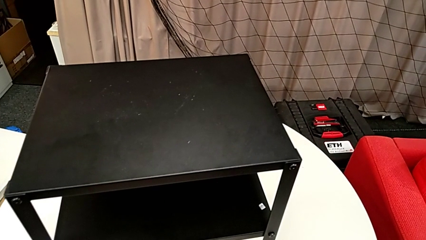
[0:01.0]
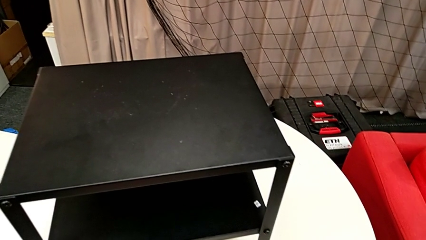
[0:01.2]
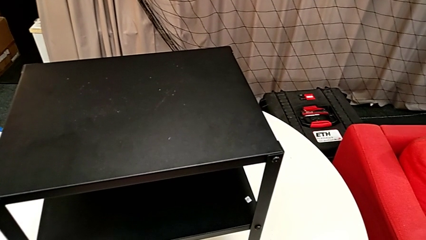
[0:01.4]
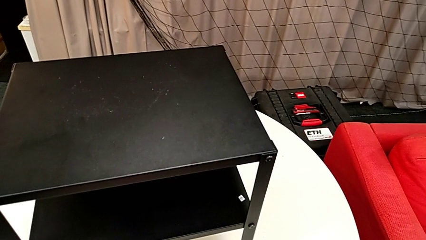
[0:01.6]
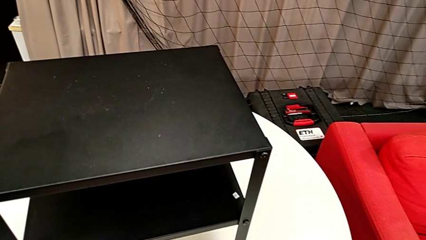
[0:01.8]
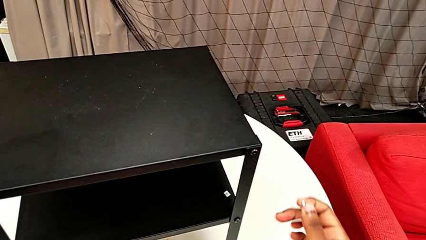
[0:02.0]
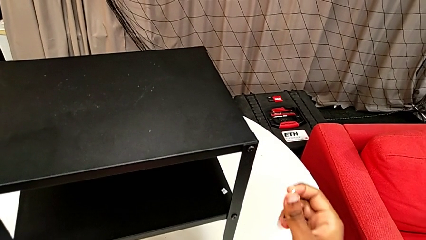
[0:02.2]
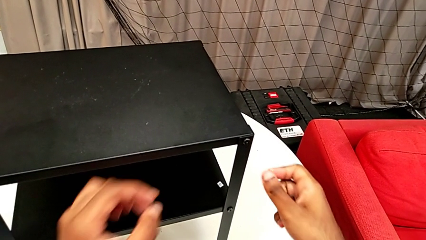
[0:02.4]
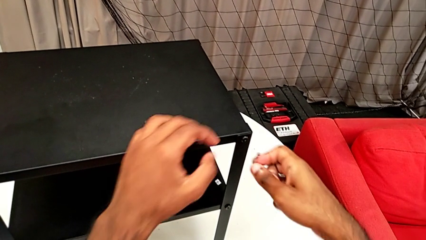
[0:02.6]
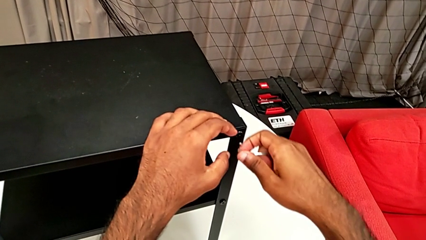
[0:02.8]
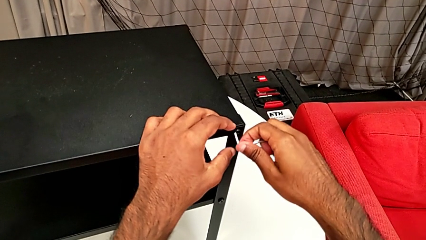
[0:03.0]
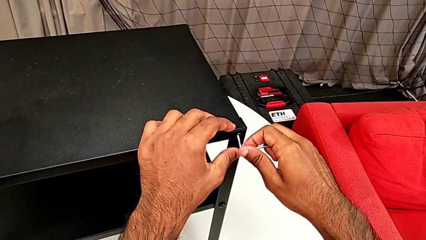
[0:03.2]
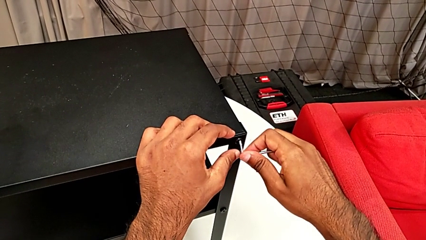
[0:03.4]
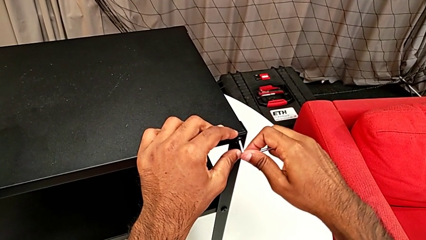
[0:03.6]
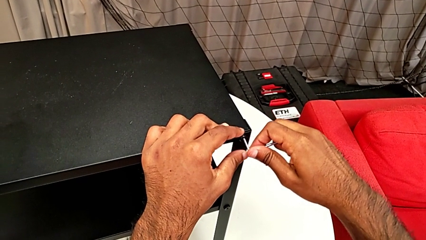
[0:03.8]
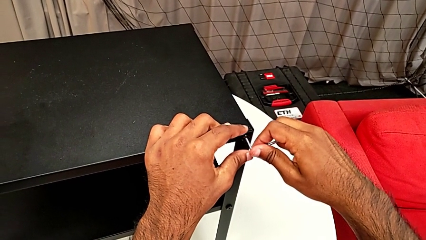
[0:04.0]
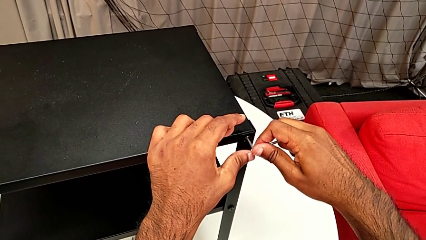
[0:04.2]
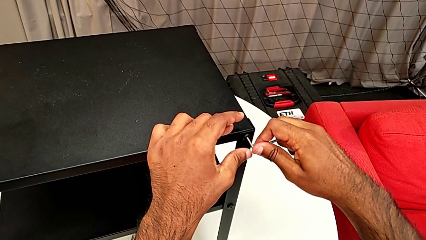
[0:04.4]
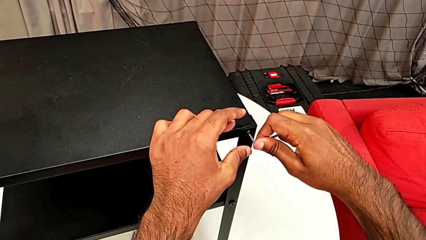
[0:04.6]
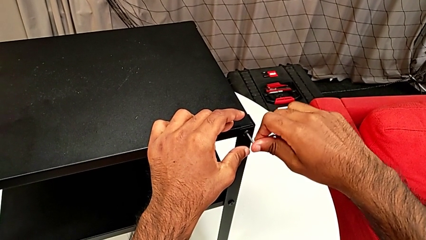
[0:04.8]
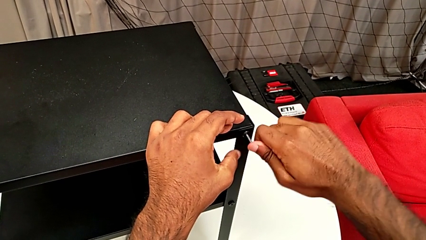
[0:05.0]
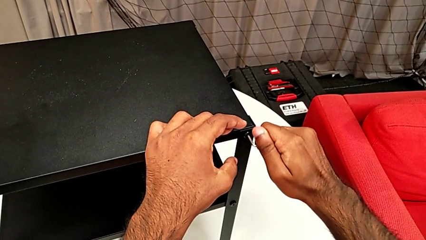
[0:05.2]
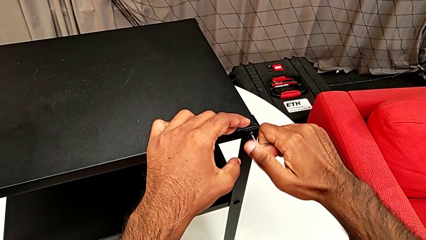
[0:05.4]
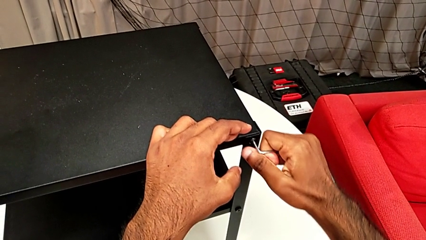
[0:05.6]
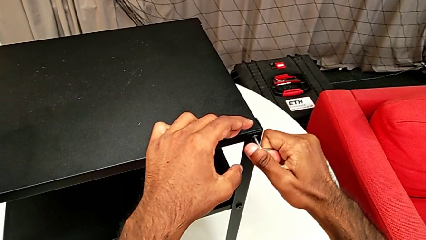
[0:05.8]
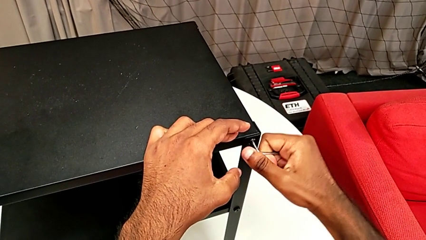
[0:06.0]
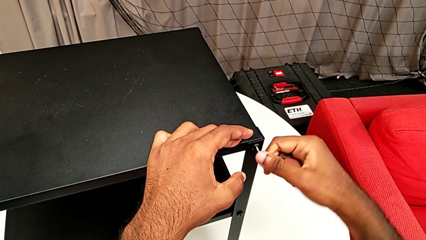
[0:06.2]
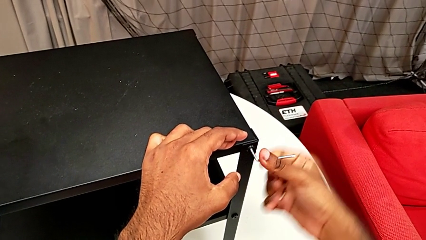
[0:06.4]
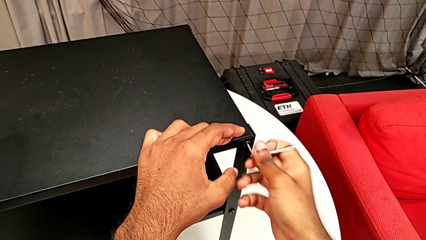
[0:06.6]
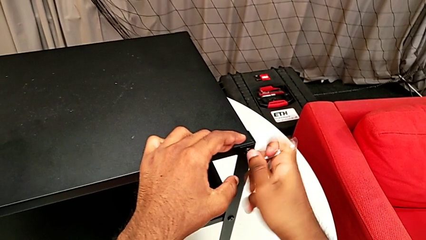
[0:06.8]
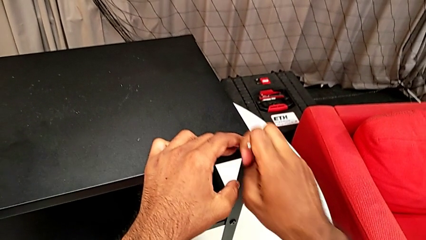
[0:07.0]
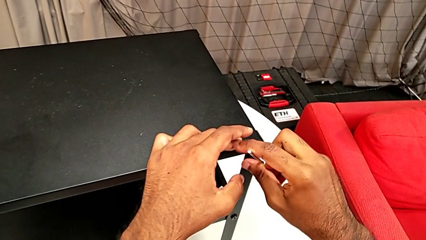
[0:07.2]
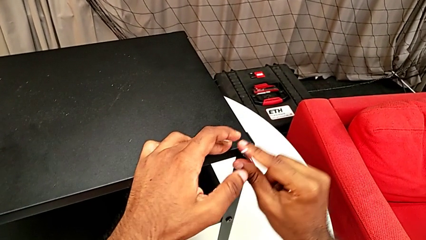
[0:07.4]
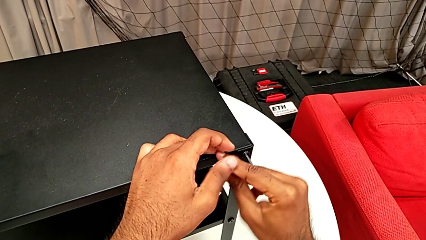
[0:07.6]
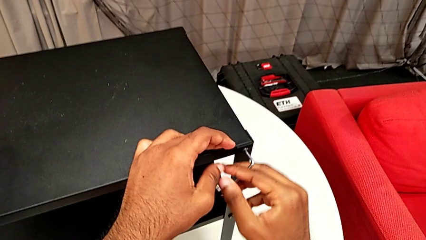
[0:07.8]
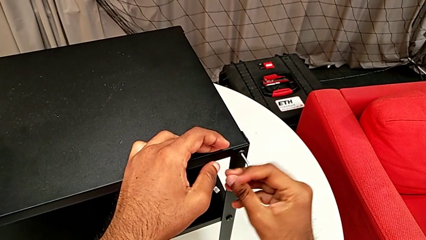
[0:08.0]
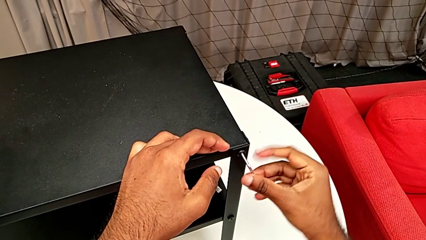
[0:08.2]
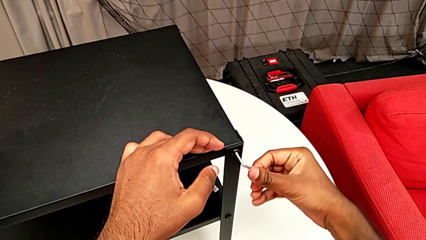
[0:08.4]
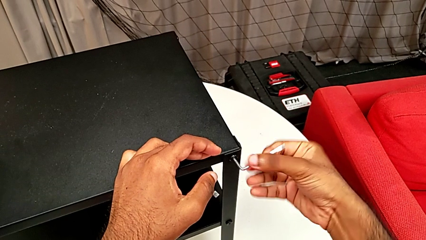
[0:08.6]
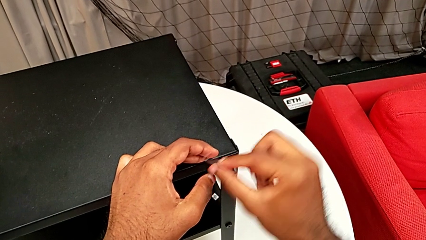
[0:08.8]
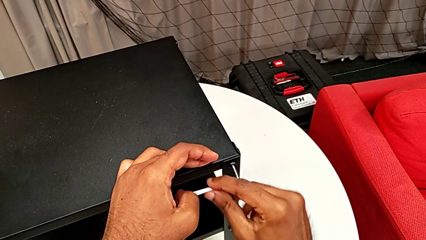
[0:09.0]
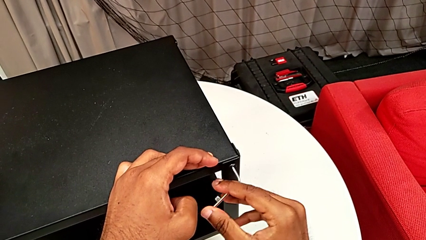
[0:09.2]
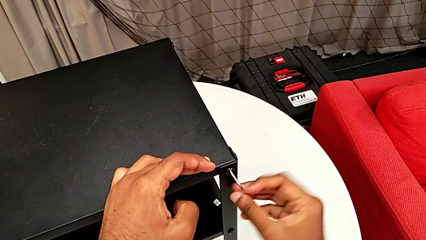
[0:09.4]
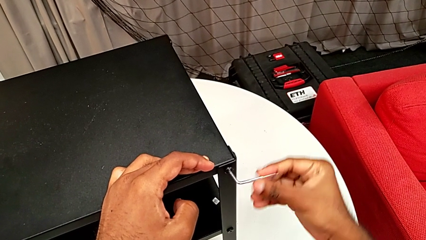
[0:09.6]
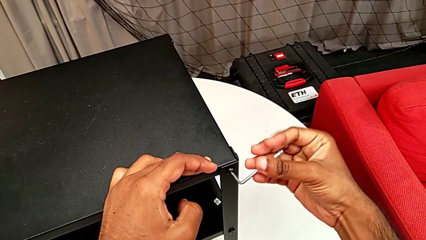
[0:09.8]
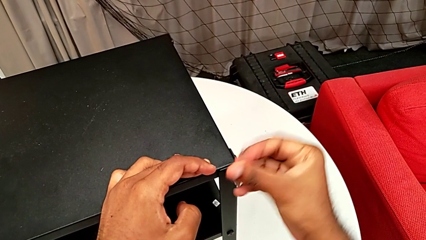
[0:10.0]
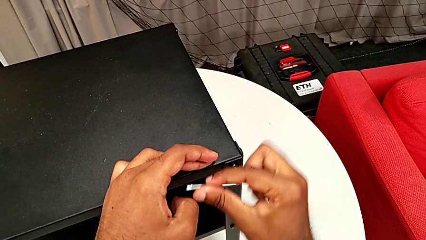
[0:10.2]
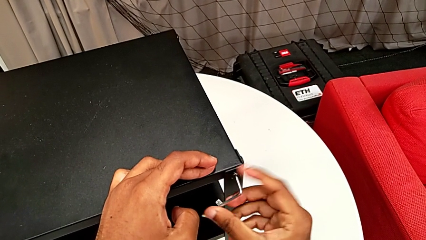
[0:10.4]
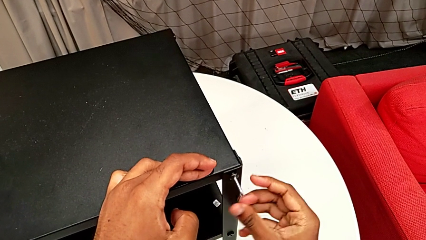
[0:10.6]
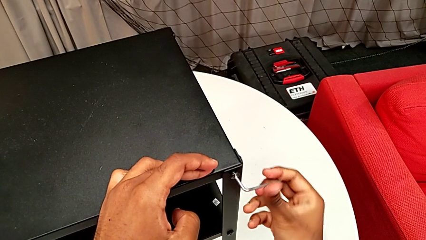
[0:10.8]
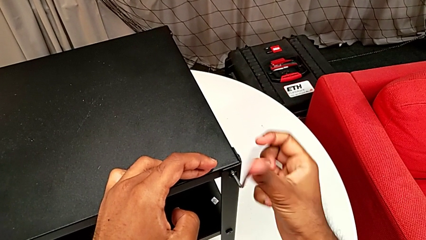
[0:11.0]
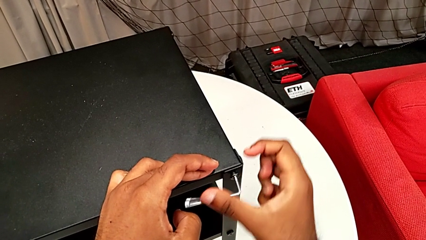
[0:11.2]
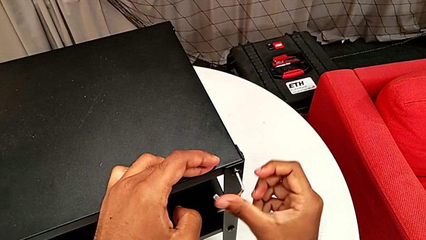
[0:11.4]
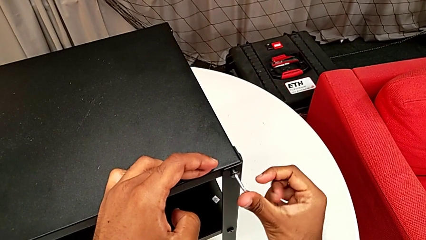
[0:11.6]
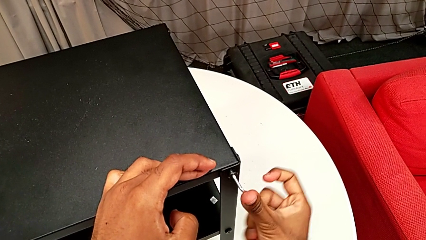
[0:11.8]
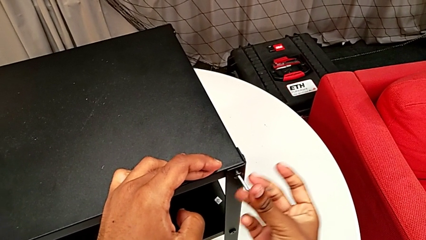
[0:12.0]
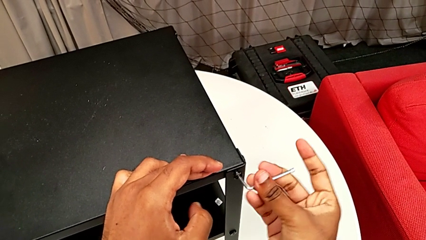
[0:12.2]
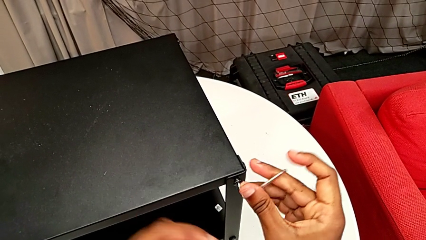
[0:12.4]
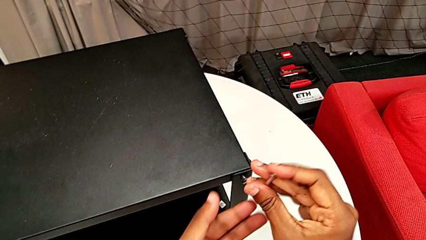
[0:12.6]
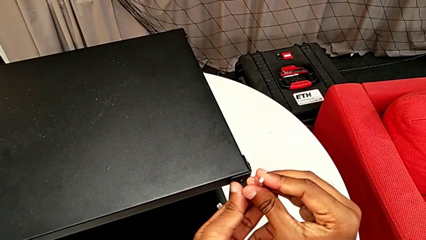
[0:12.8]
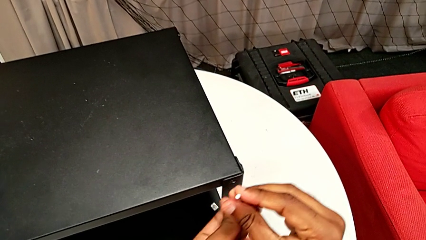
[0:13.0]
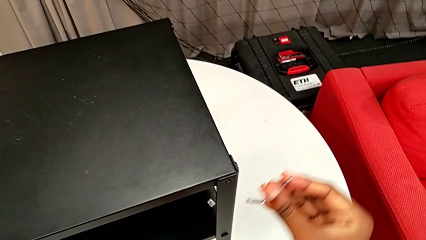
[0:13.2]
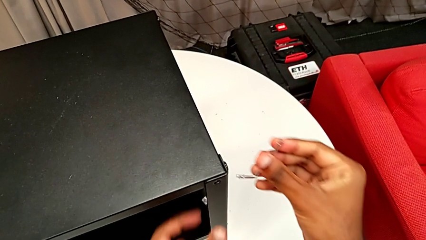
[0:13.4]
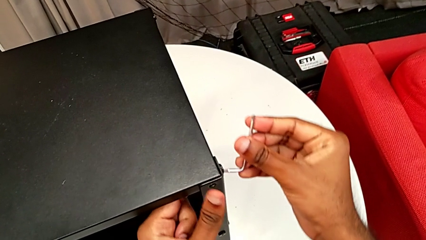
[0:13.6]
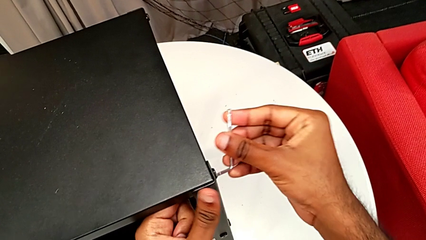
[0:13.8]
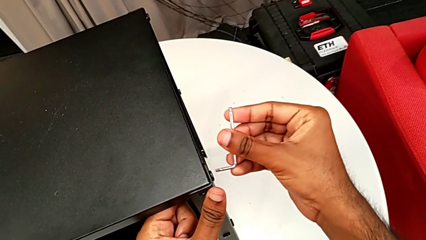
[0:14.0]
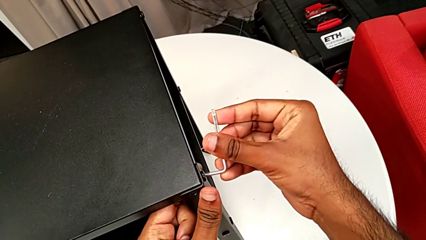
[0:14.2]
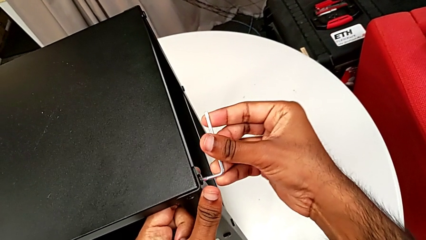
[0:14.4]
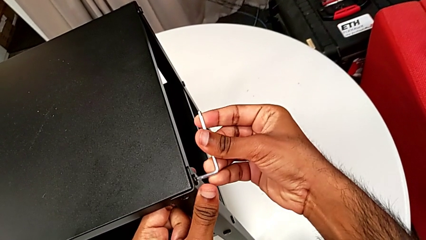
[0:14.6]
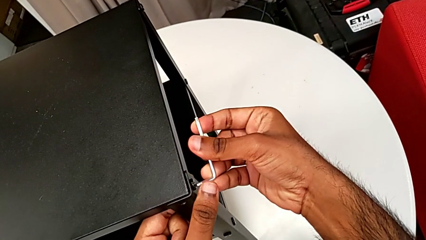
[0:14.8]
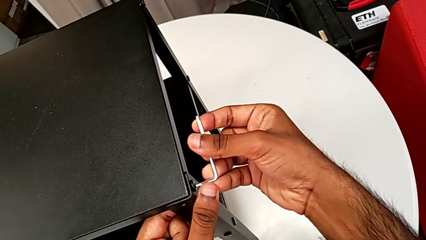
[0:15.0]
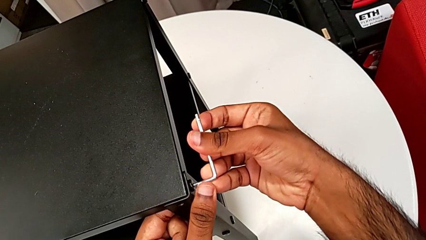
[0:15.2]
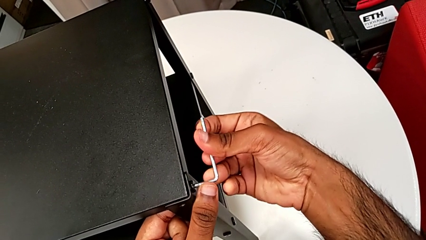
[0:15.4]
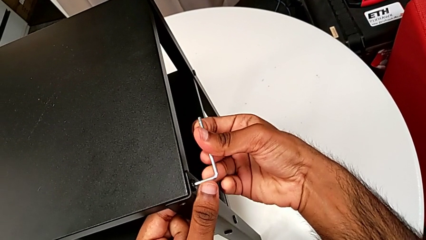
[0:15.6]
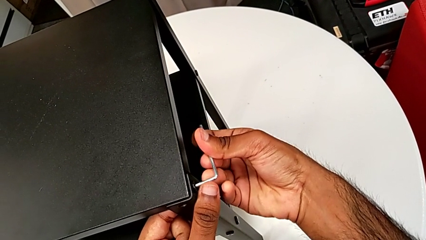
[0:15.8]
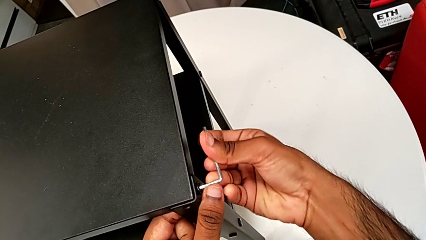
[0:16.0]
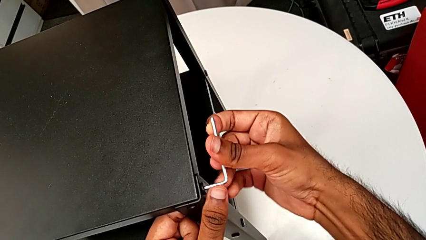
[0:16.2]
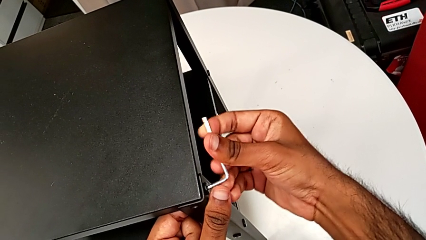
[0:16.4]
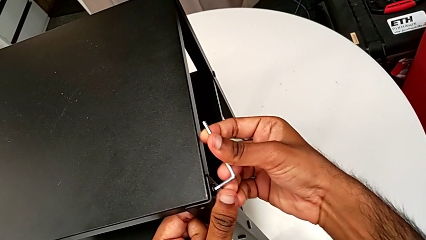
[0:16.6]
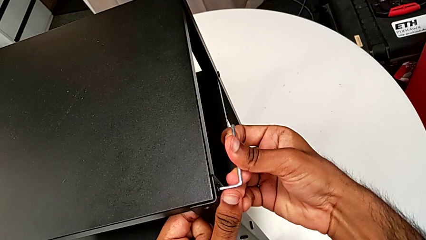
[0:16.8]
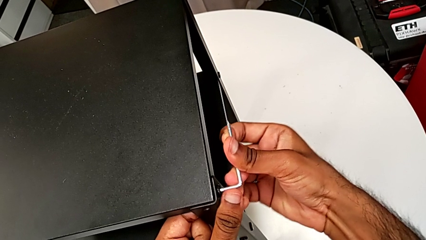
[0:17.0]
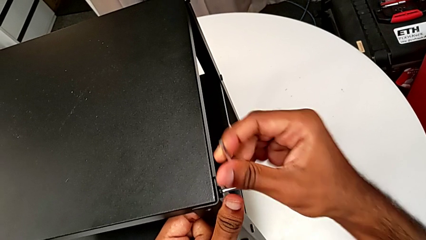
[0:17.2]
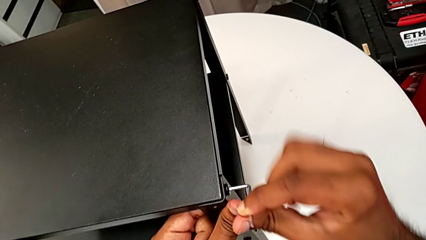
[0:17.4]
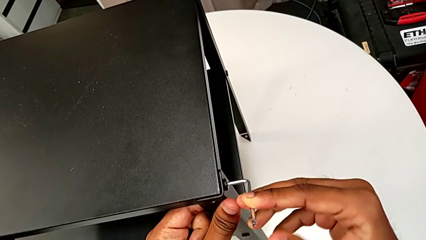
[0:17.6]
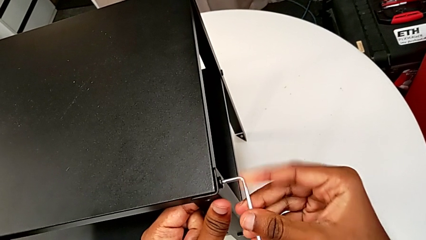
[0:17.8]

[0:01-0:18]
The camera wearer is disassembling the first leg of the nightstand. They approach the nightstand, insert the Allen wrench, unscrew the hex socket head, disassemble it, withdraw the Allen wrench, insert it and begin to unscrew the hex socket head.
